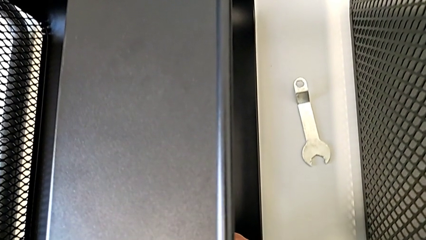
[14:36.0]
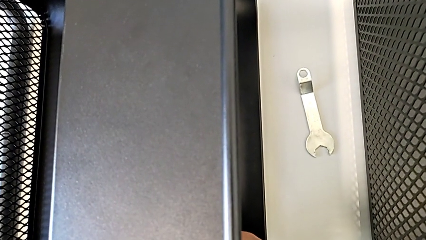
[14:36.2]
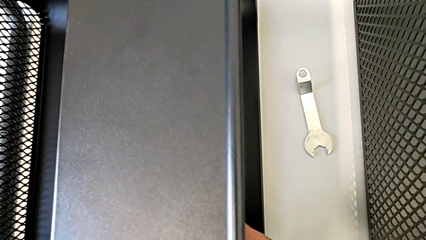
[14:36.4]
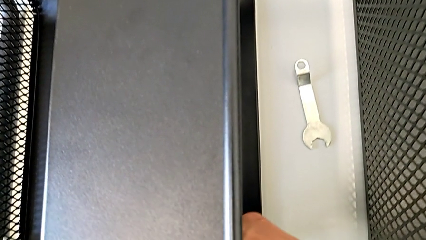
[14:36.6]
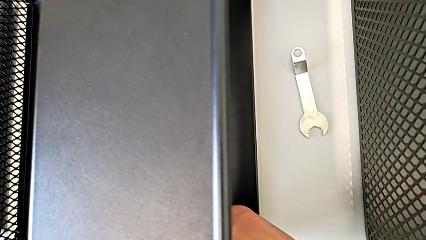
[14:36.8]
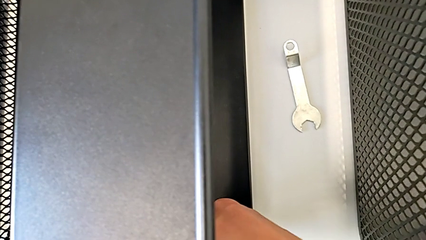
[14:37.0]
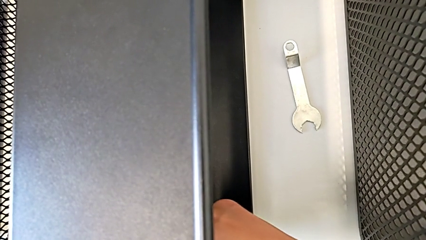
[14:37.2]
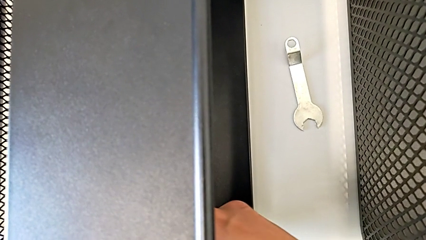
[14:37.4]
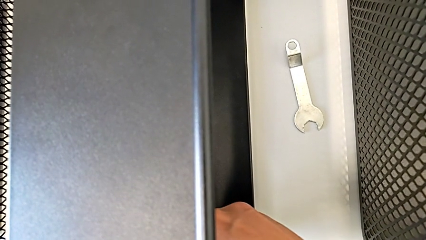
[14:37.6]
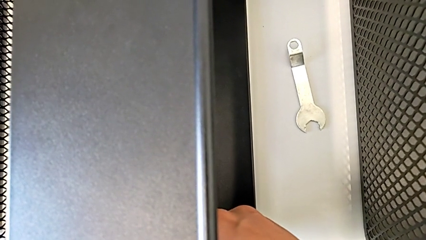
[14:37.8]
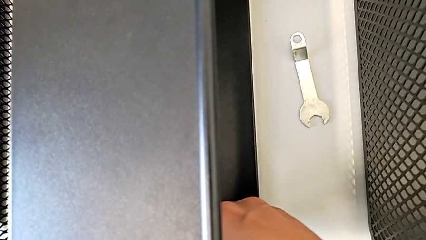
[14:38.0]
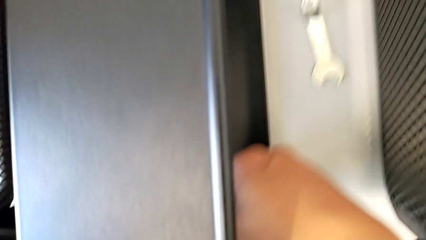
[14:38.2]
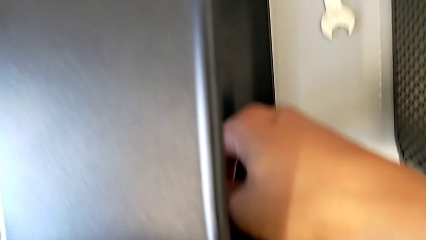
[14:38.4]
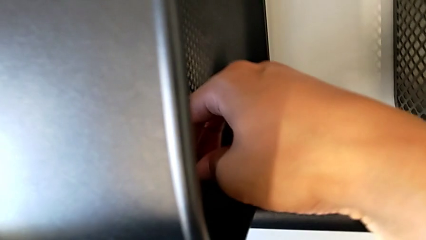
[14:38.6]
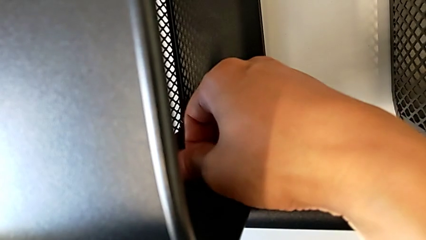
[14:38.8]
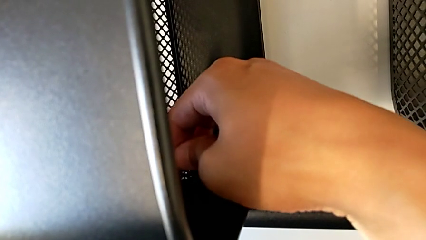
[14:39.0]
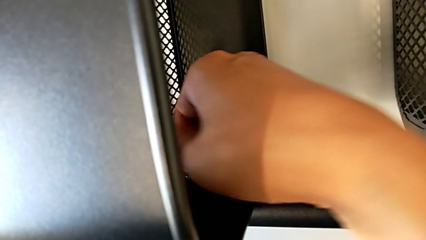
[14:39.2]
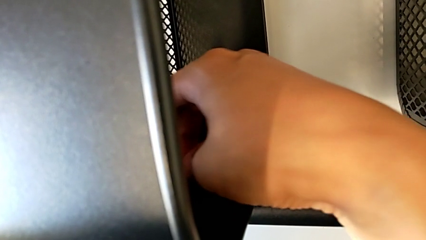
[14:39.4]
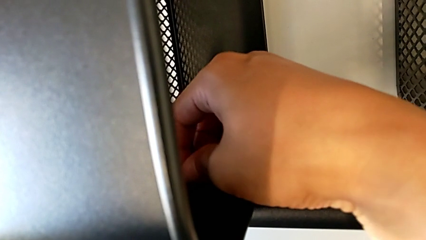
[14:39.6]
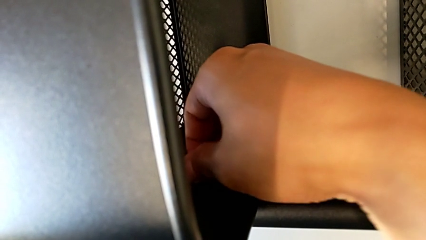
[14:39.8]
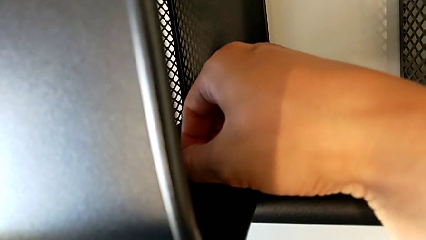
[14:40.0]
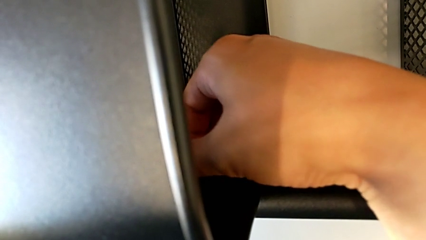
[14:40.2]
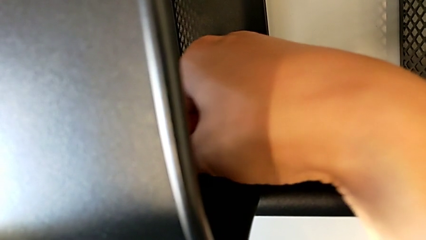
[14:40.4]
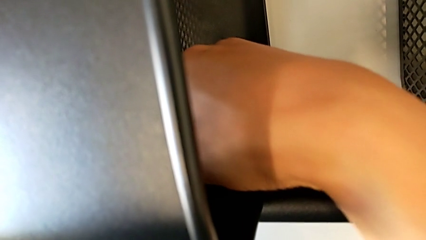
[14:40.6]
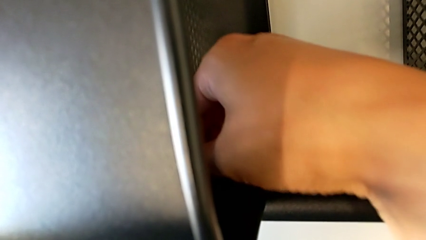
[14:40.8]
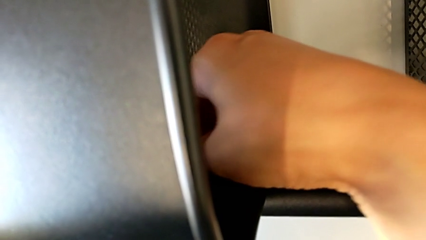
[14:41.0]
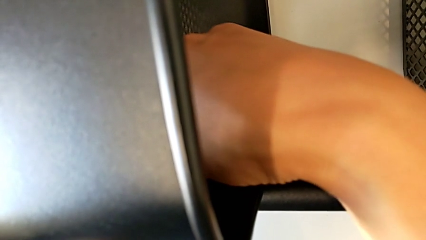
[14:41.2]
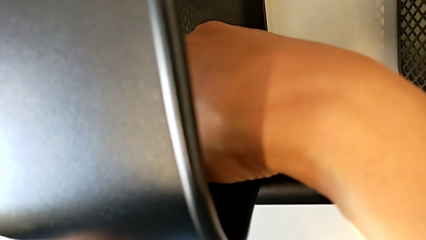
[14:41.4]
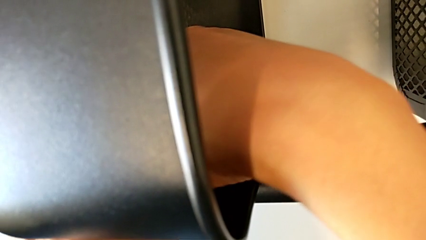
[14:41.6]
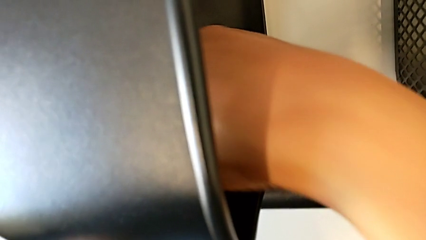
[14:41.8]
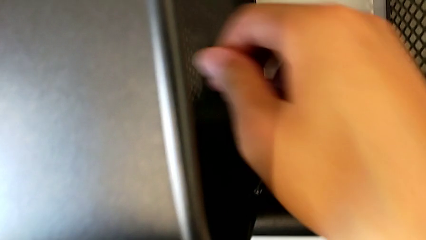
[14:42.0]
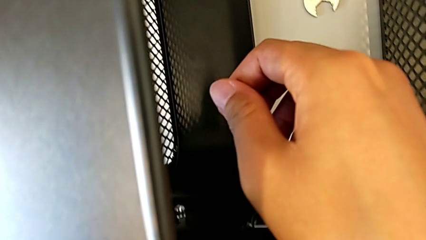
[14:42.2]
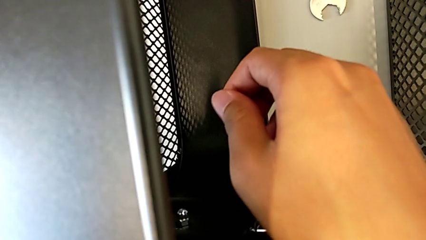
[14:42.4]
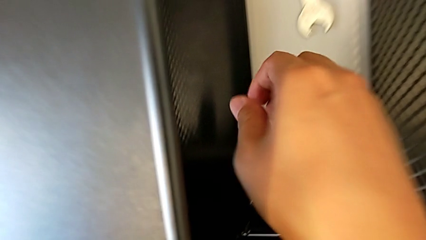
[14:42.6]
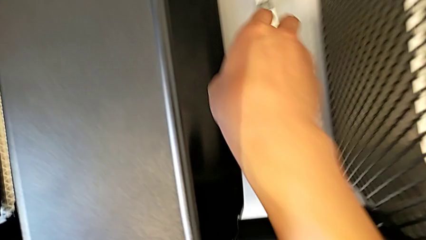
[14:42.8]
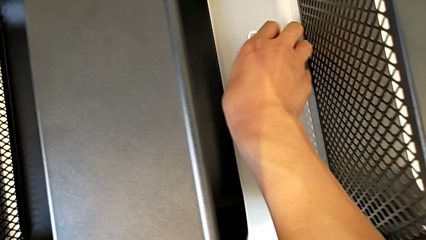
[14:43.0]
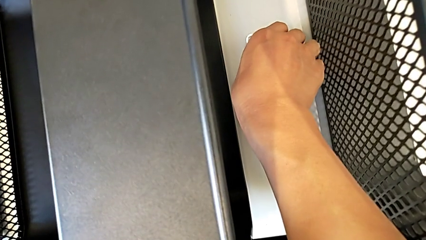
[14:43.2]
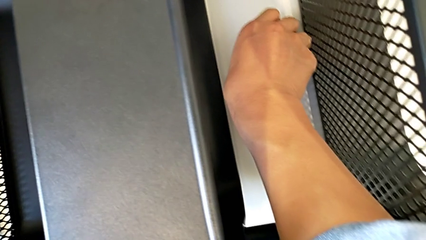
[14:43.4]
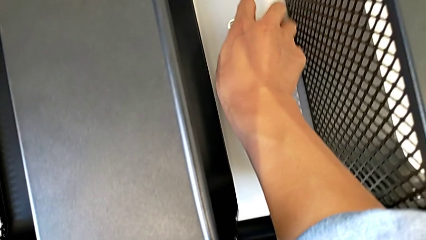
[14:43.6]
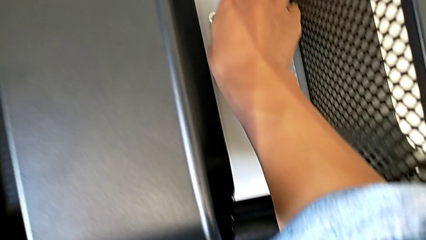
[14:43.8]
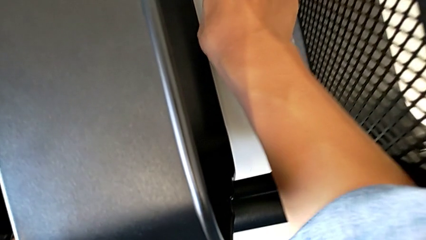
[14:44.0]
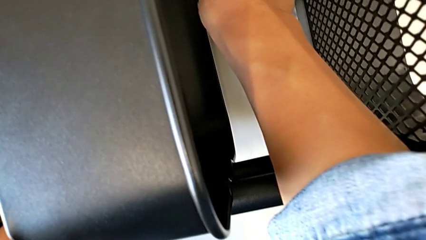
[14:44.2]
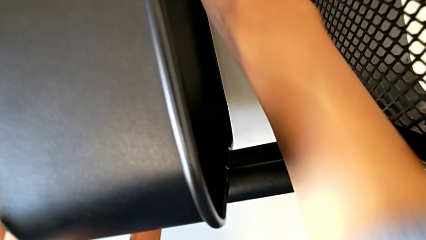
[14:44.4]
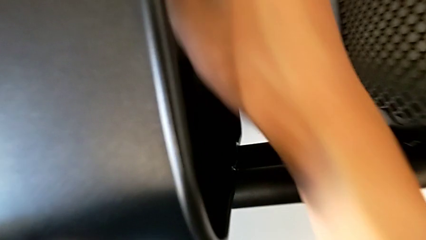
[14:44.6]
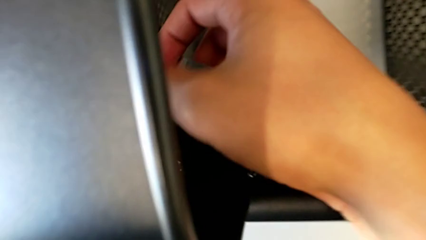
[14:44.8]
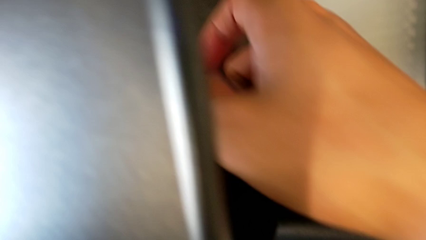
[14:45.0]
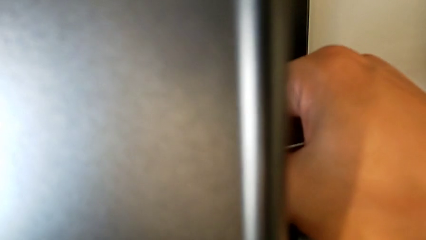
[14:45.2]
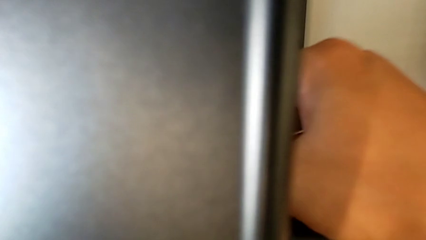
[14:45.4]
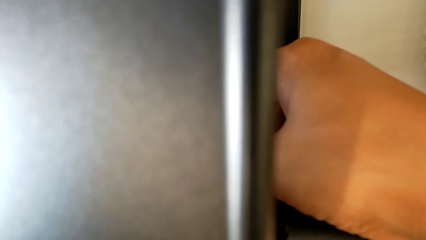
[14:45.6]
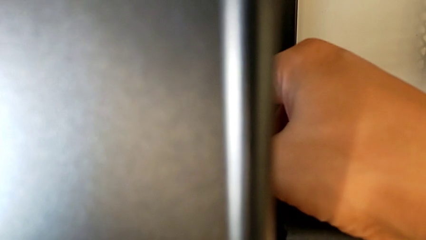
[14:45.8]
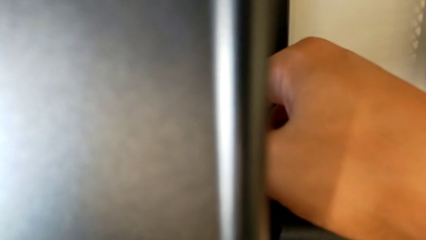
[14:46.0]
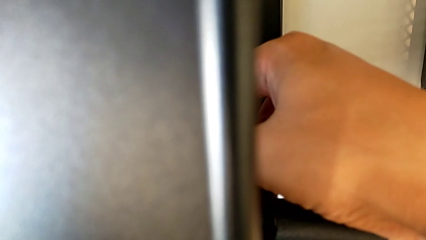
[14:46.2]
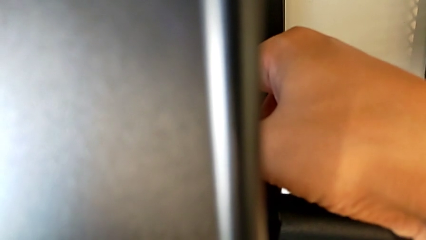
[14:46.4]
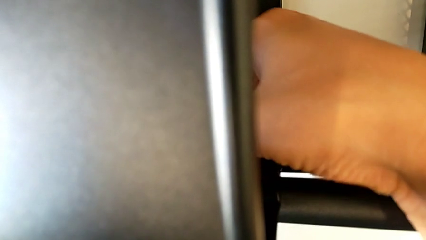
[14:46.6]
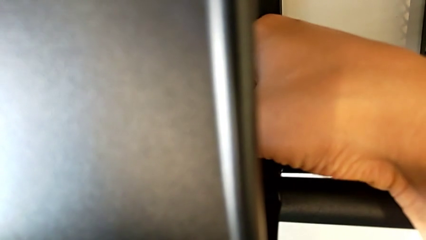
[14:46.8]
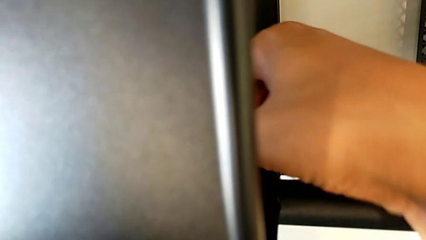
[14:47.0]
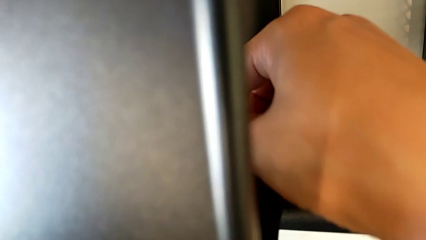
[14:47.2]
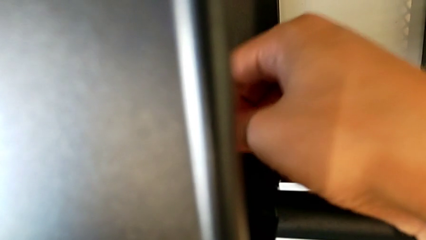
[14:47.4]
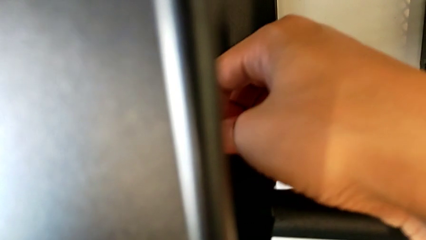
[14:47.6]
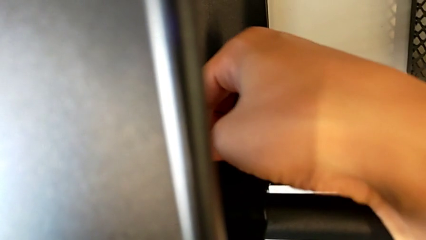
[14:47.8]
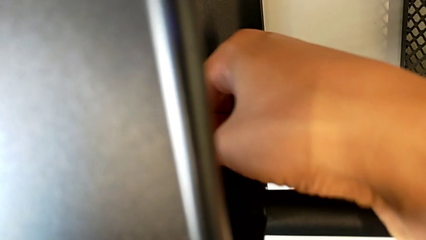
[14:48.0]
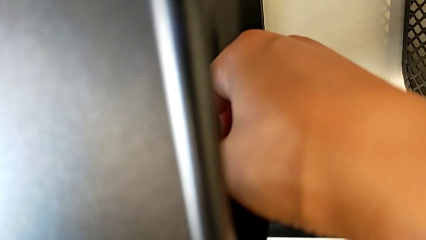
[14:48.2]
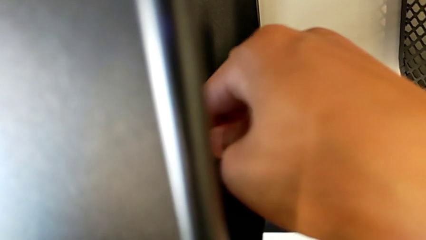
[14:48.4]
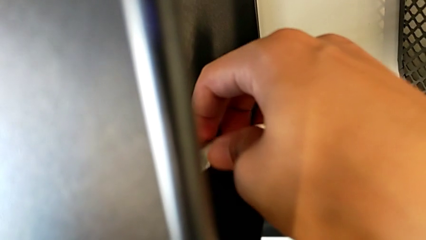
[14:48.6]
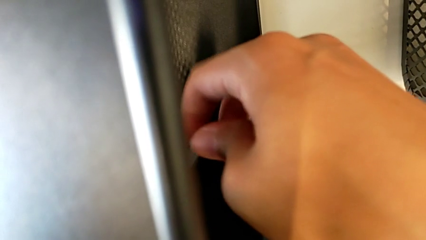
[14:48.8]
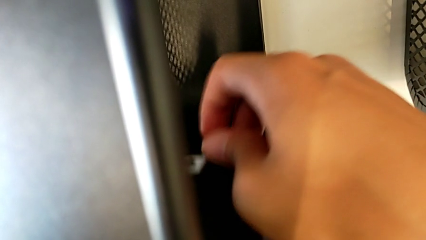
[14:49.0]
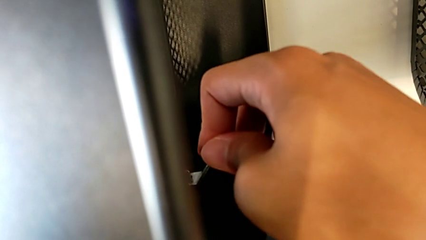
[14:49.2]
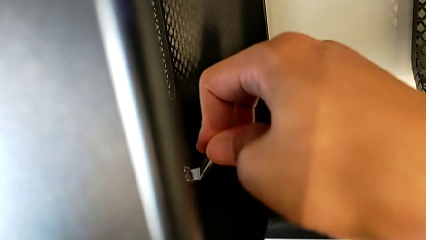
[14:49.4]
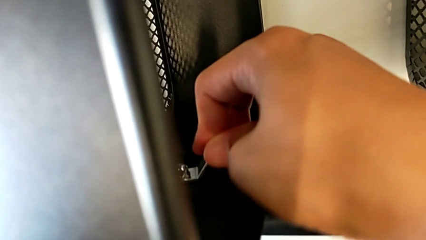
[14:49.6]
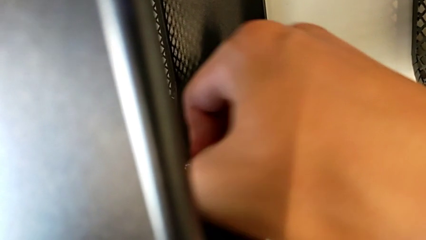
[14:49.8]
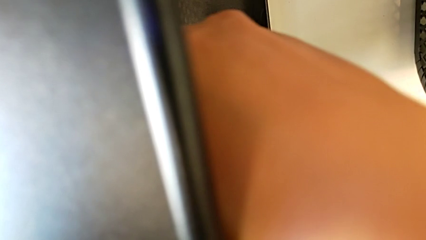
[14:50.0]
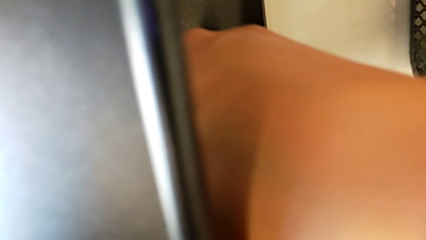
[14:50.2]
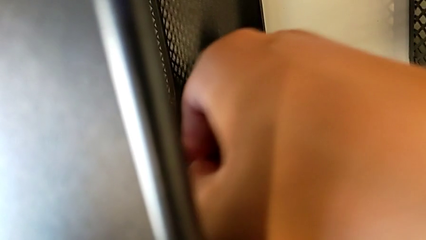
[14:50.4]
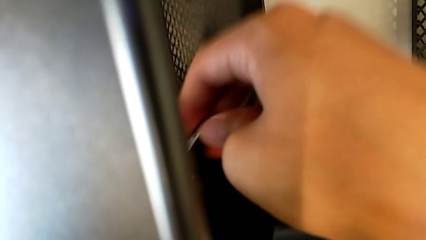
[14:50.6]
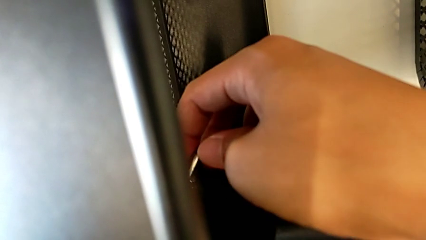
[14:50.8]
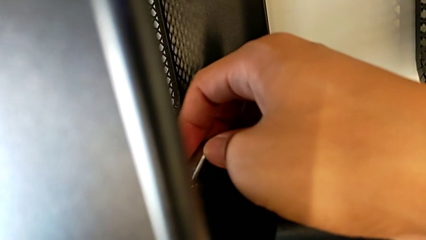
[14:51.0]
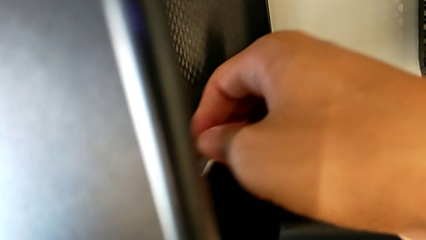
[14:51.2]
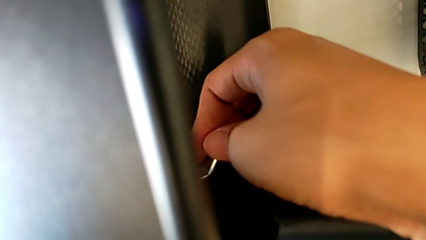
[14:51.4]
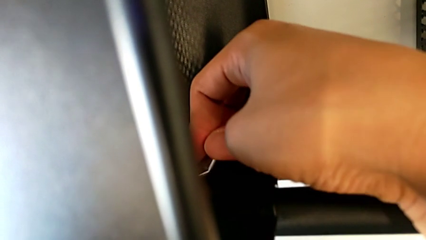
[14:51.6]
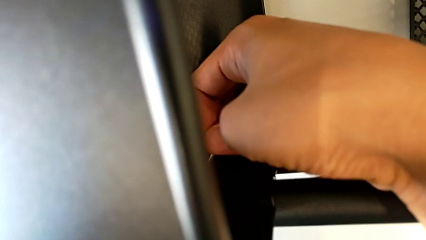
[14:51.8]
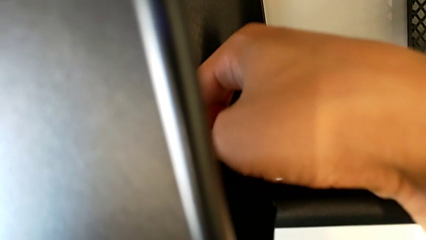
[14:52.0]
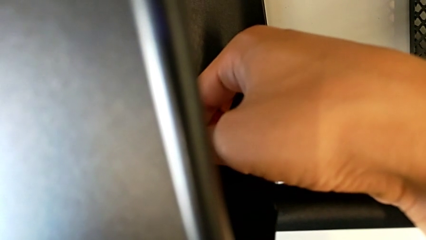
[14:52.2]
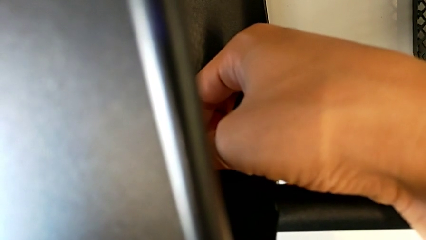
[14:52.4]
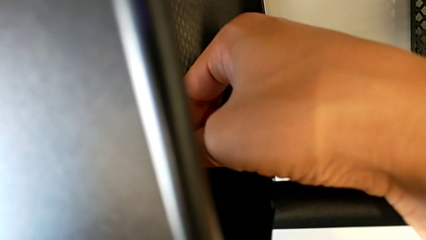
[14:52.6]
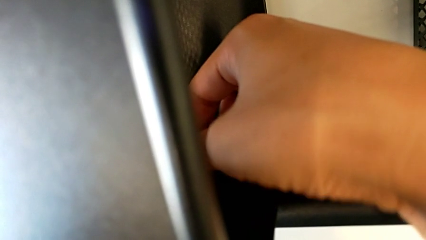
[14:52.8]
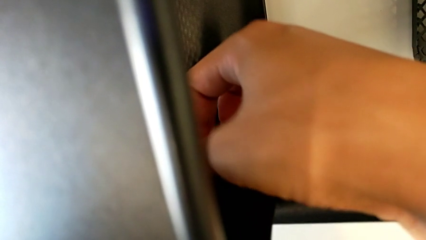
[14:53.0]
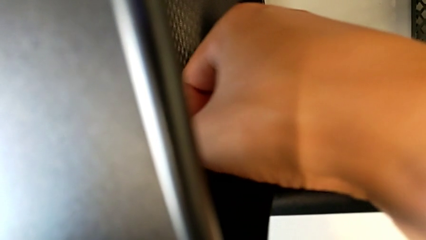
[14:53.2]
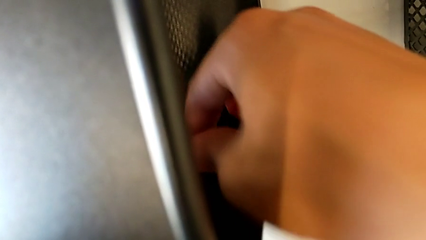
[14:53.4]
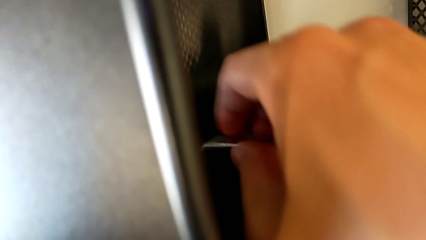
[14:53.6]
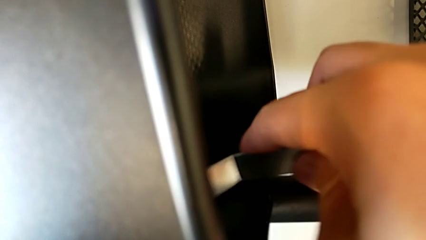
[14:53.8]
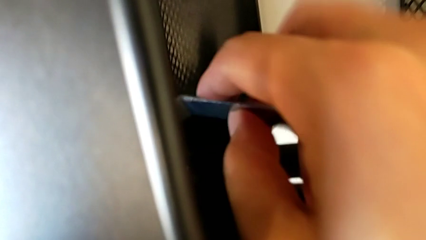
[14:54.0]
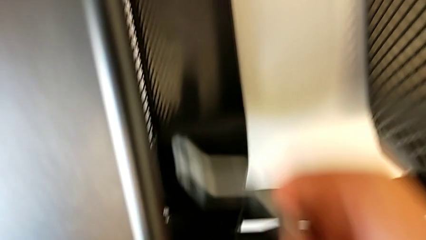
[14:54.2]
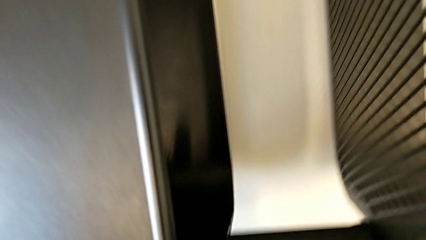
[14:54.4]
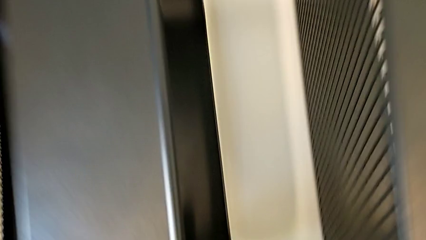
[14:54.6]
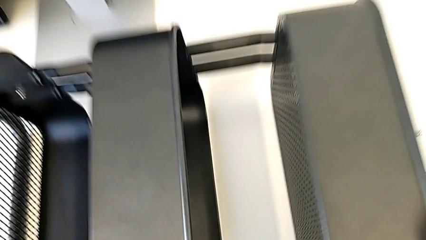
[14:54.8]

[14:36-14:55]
The camera wearer is screwing the middle box onto the bracket. They screw the hexagon cap nut.
